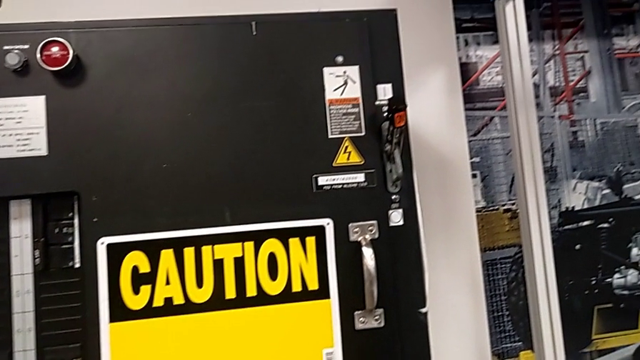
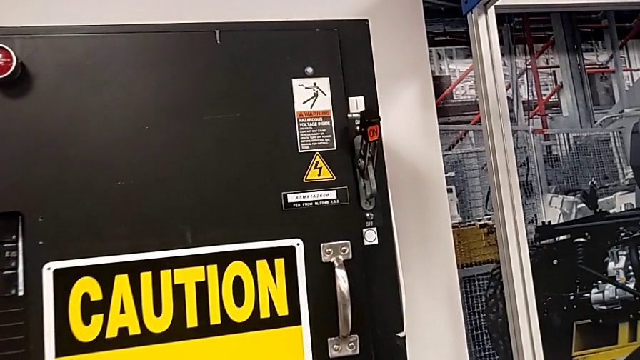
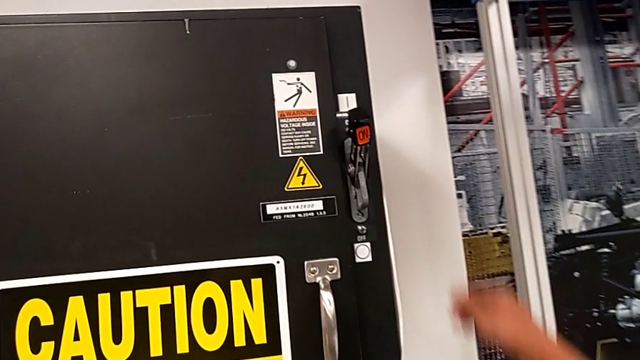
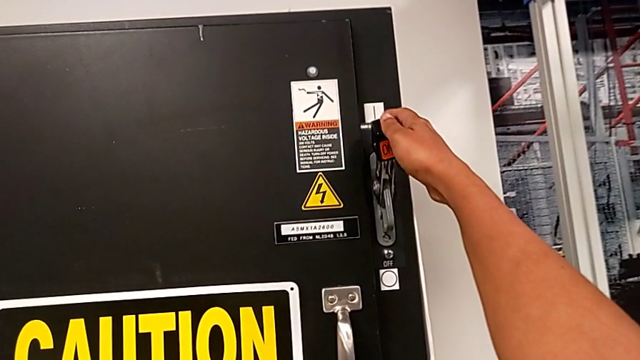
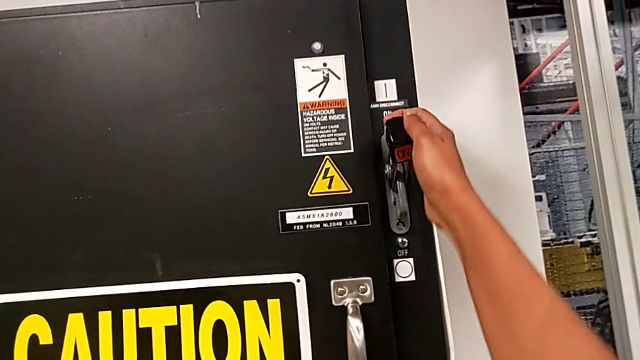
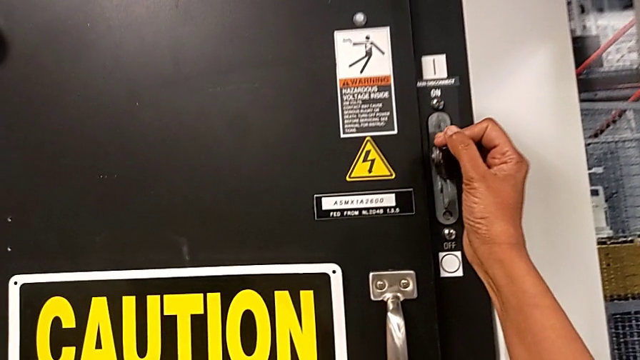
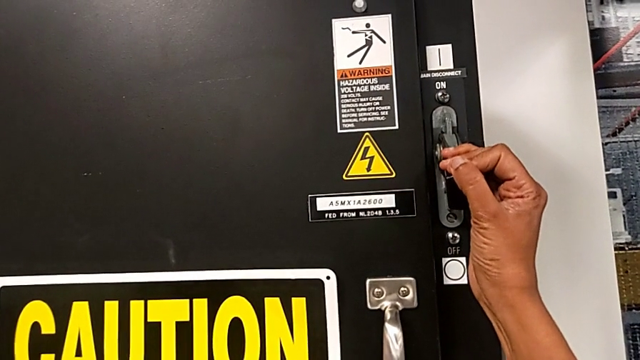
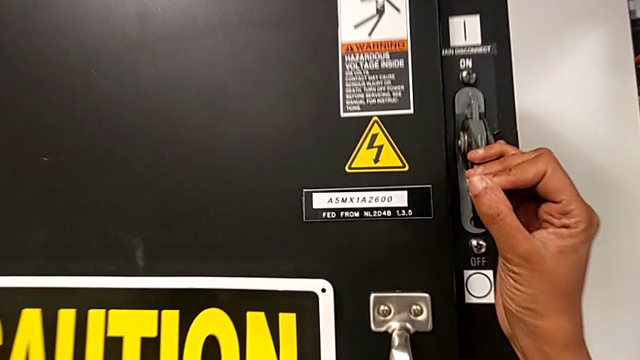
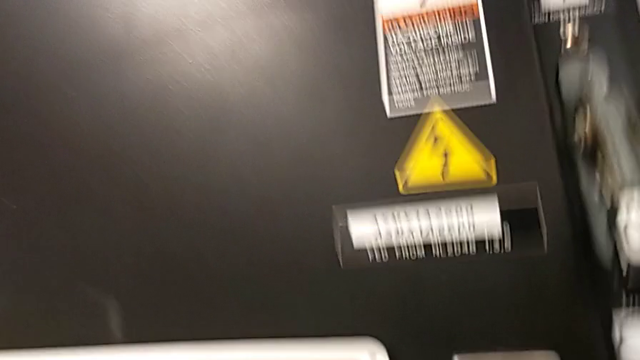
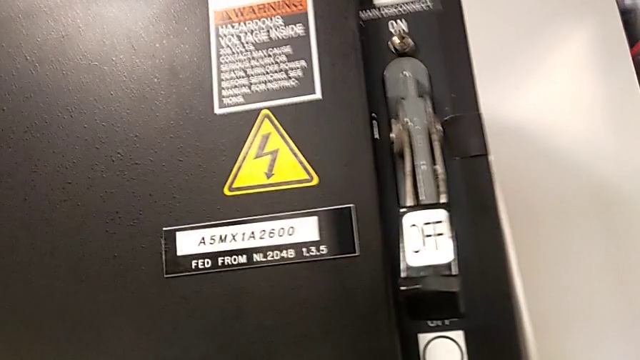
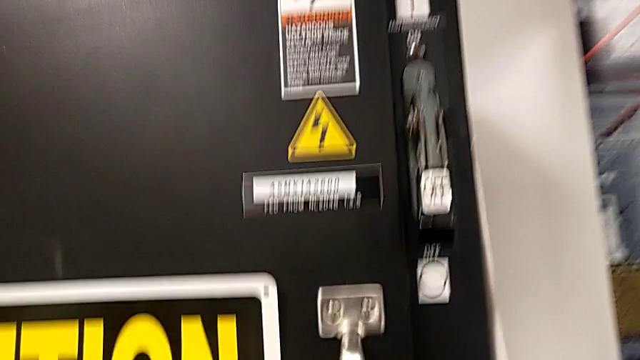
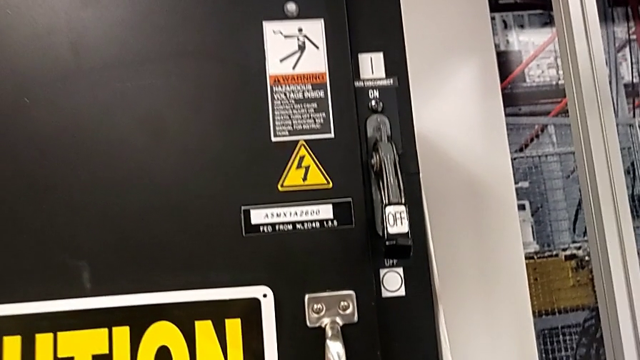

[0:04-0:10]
The camera wearer turns off the main power. They grab the lever and push it.

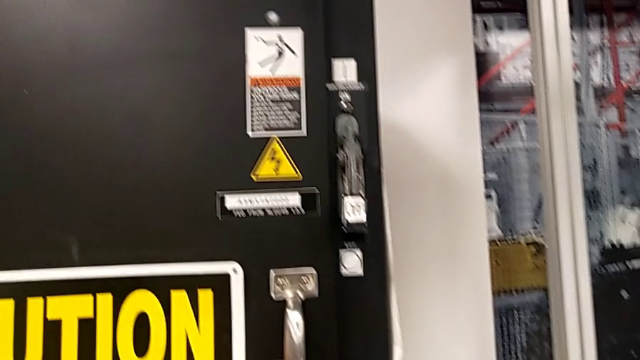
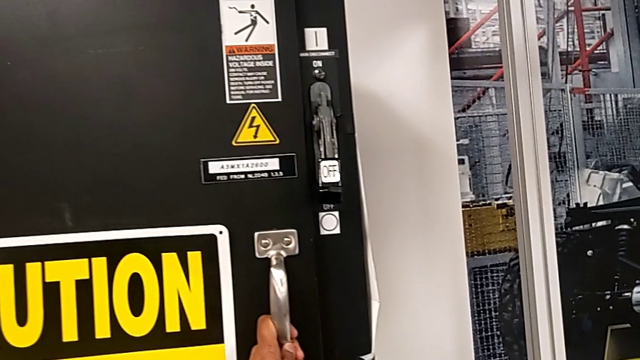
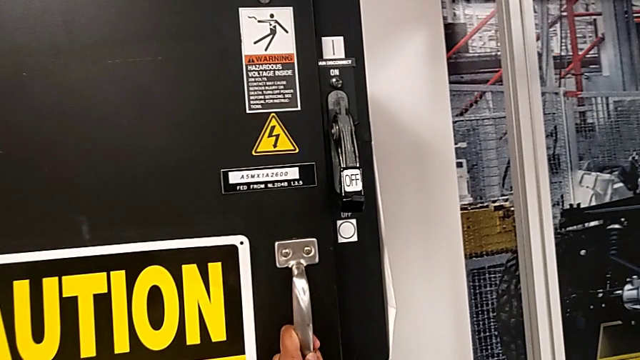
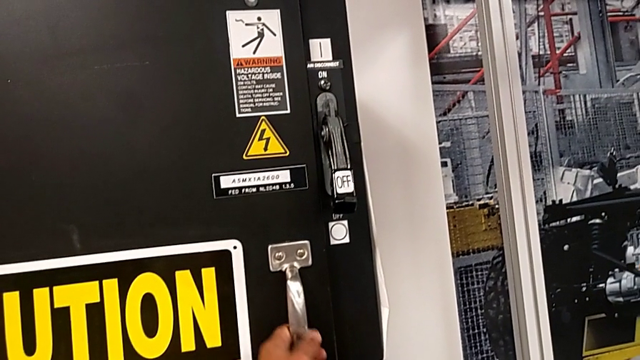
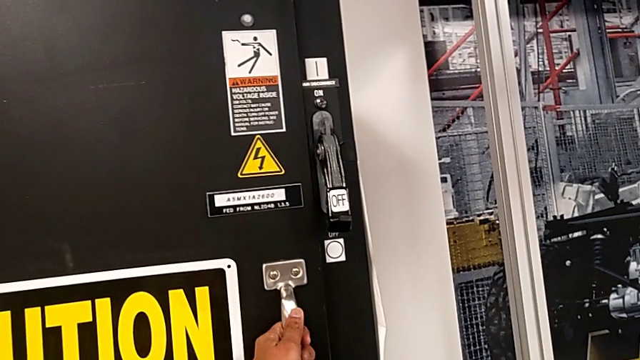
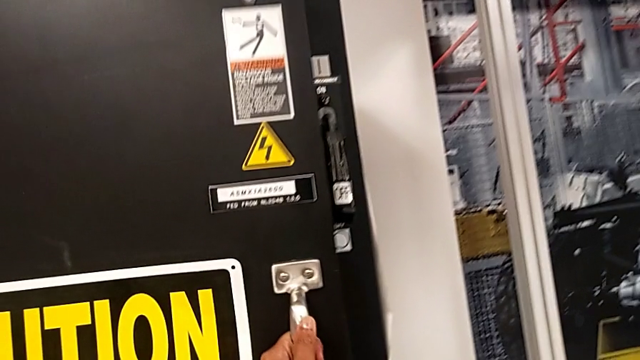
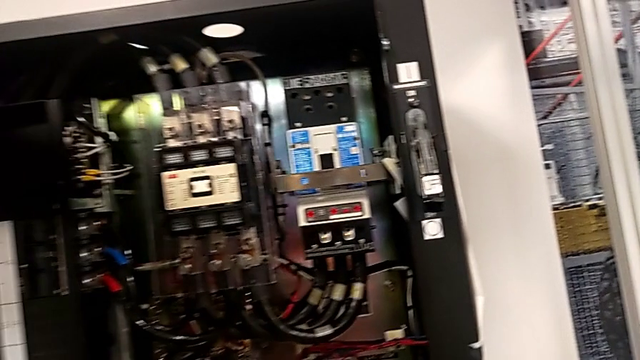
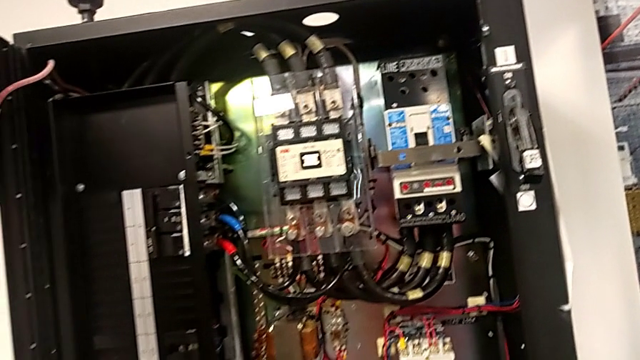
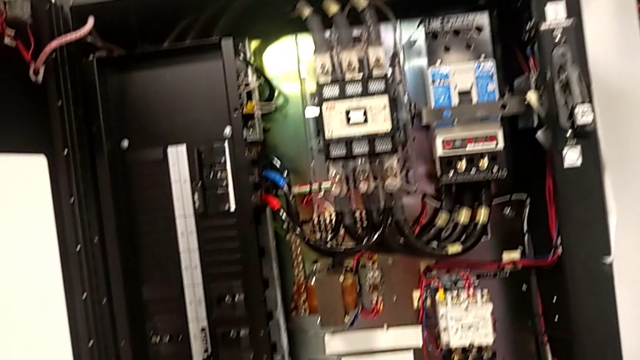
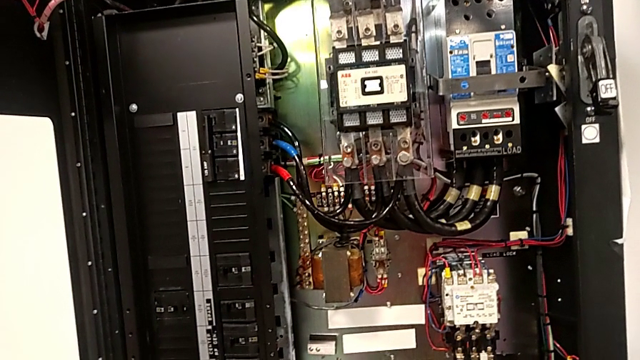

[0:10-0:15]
The camera wearer opens the front panel. They grab the handle and open the front panel door.

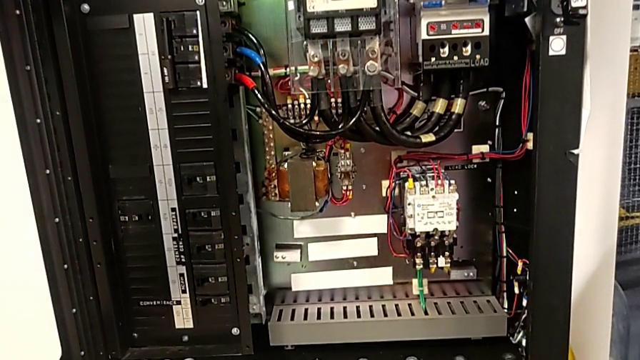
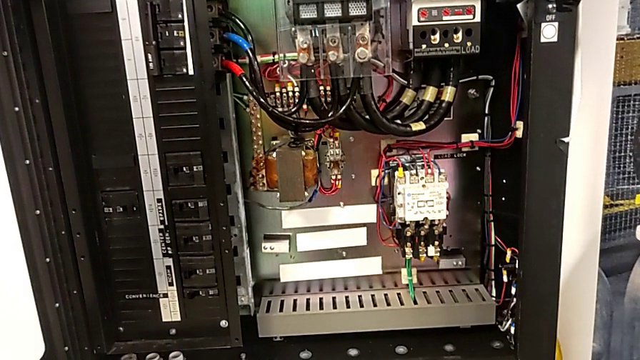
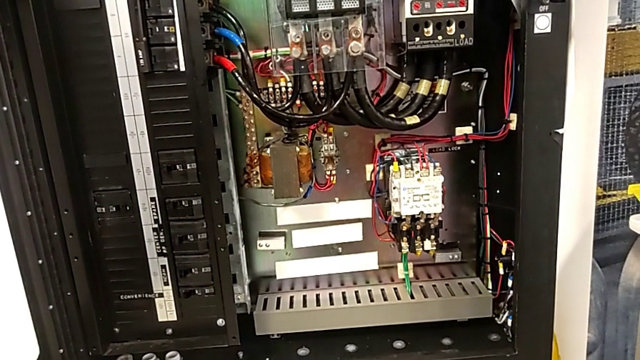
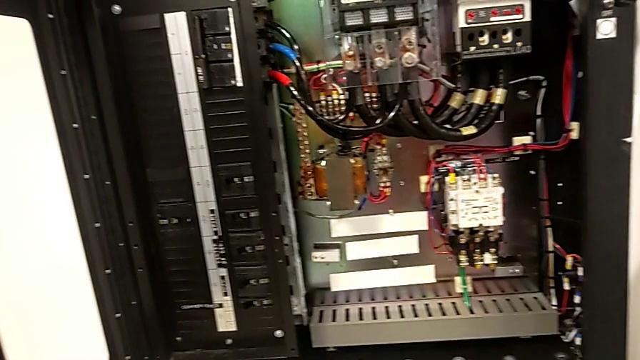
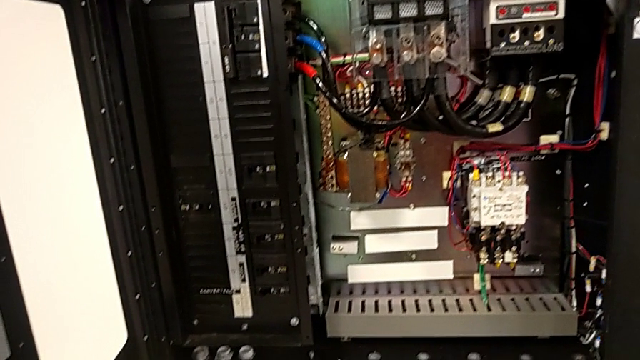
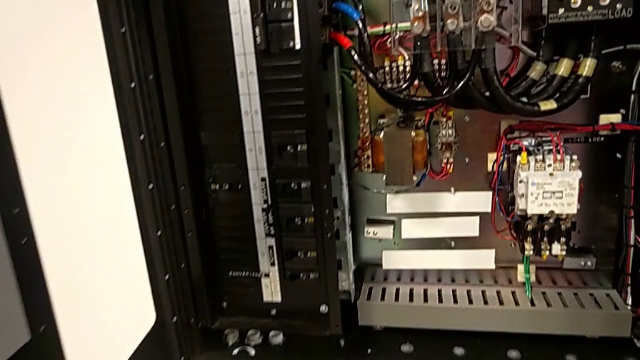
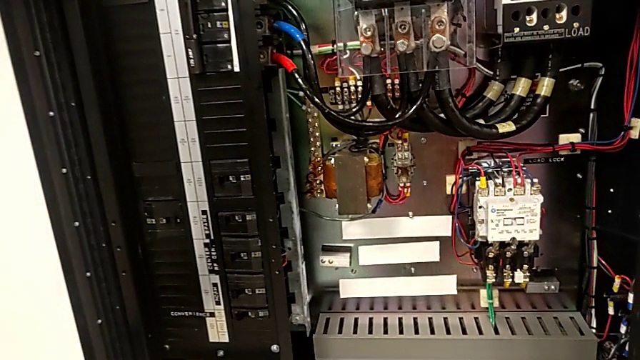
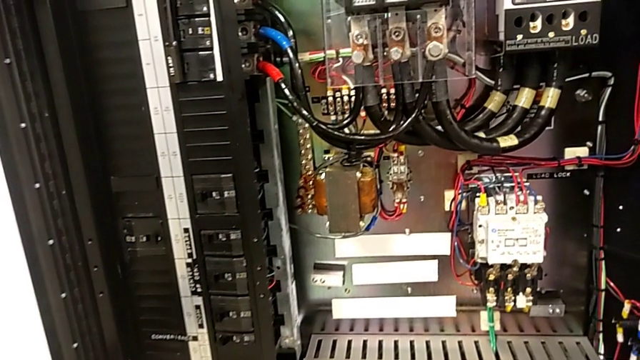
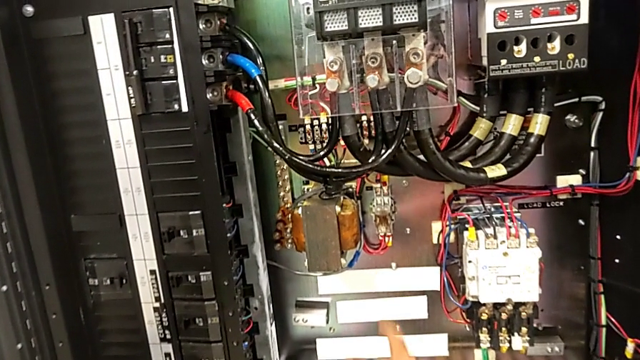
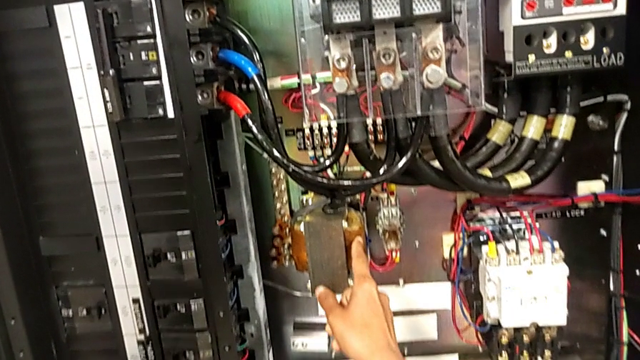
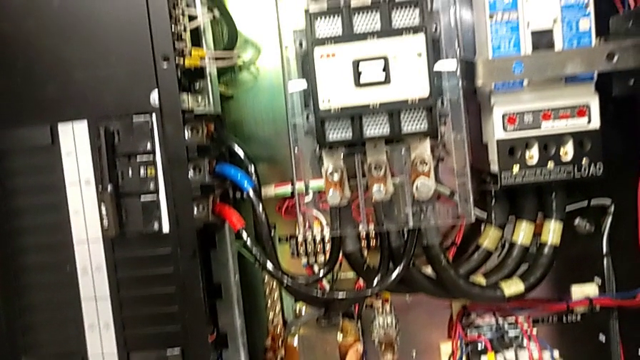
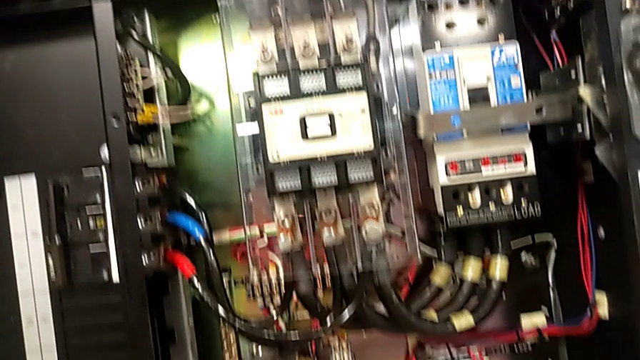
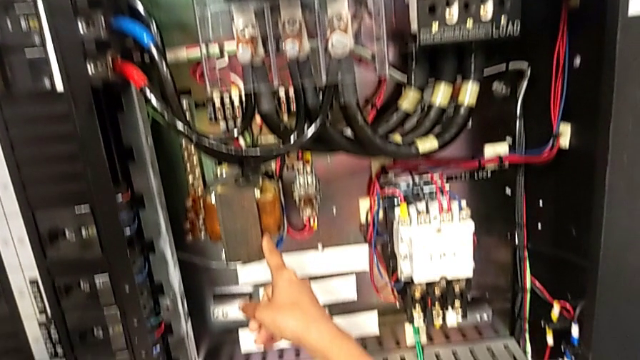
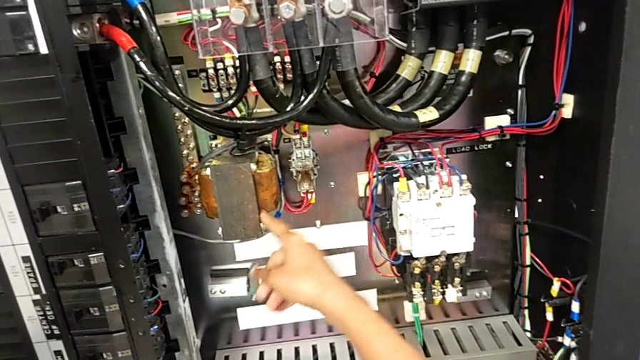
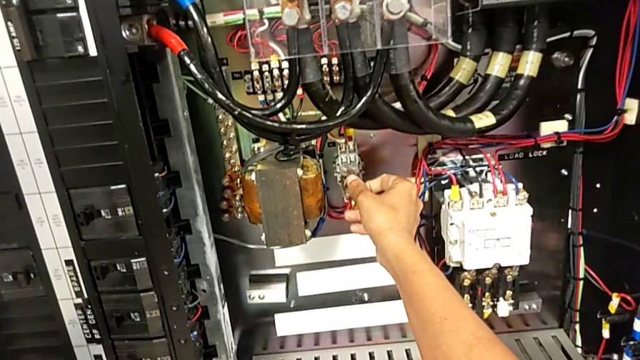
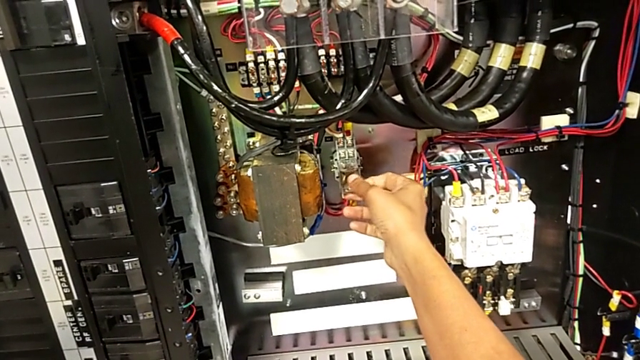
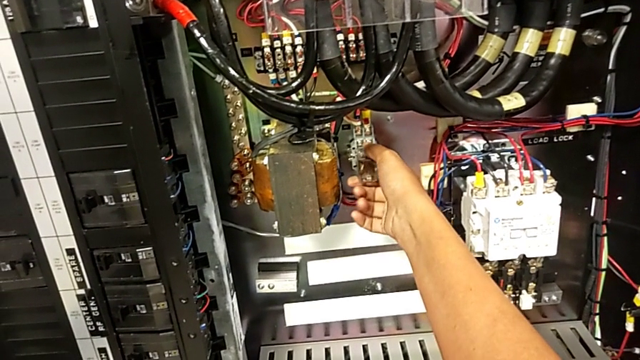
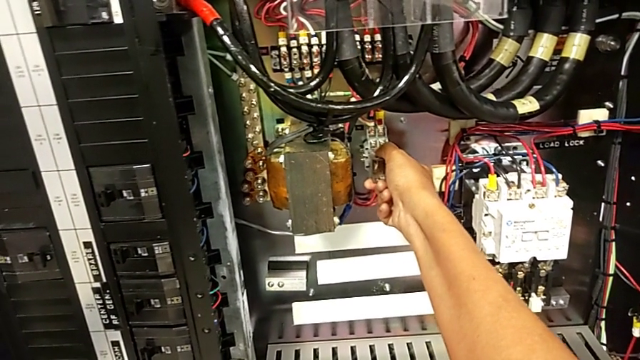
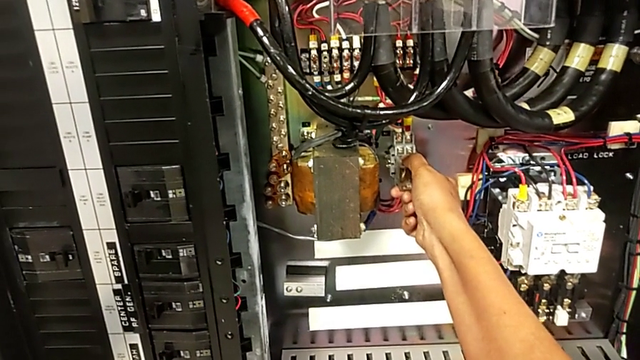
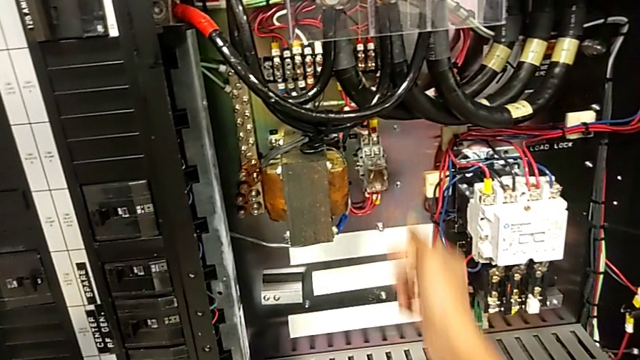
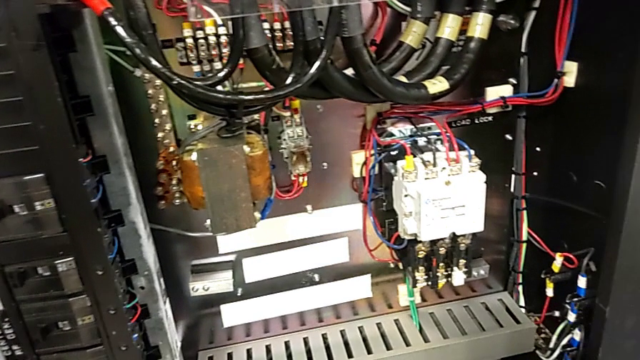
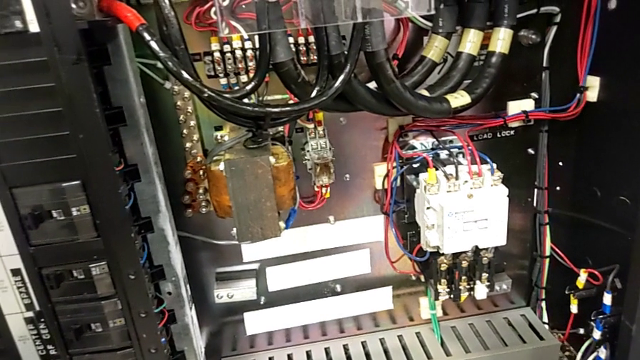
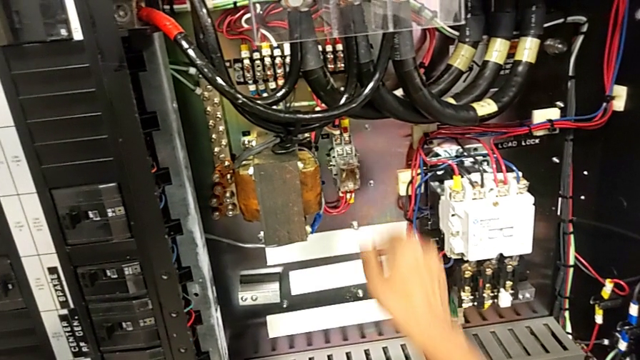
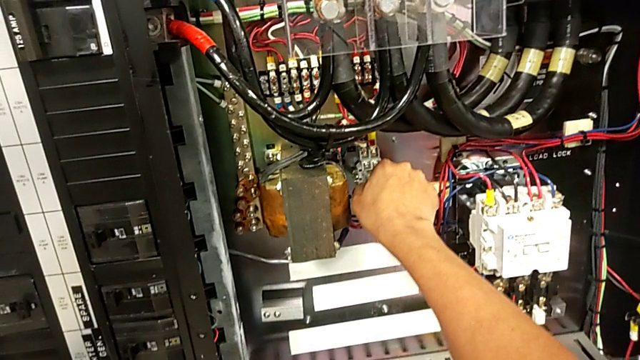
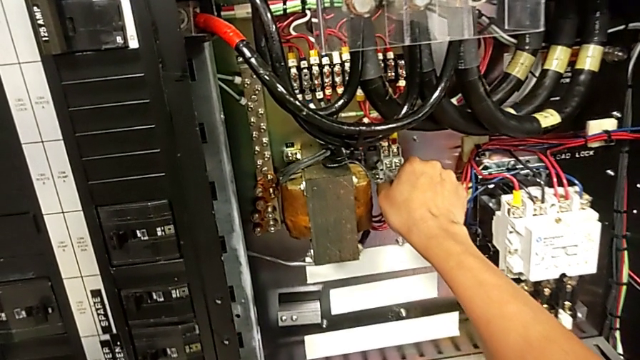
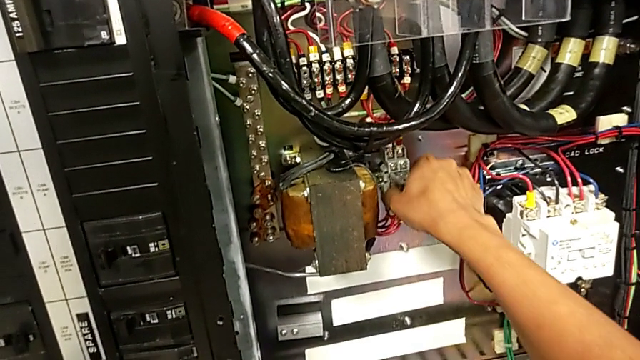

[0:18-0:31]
The camera wearer is detaching the damaged circuit breaker. They wrongly touch the wrong coil and grab the circuit breaker twice.
